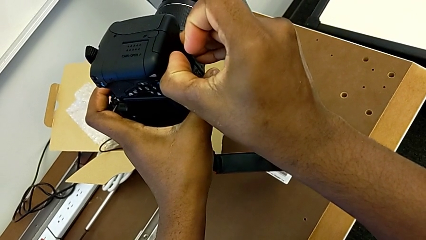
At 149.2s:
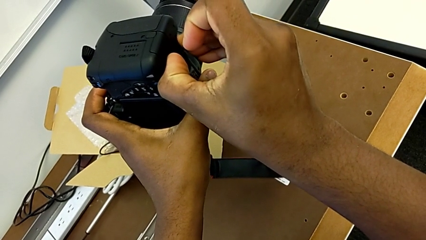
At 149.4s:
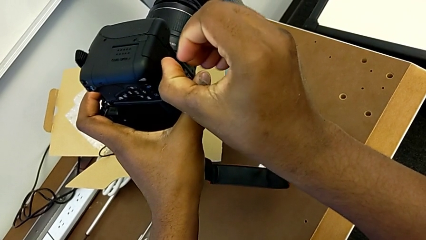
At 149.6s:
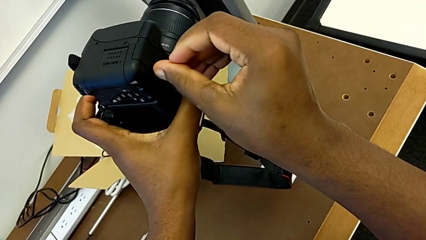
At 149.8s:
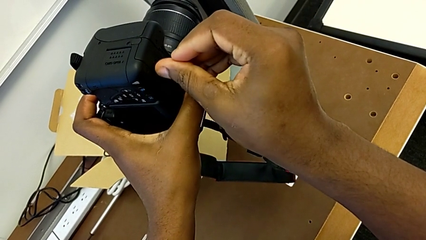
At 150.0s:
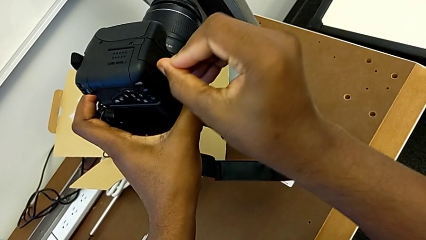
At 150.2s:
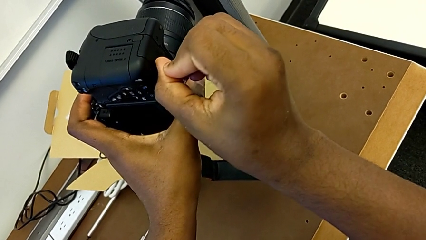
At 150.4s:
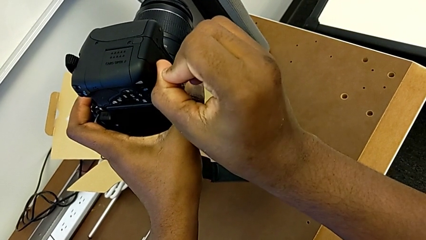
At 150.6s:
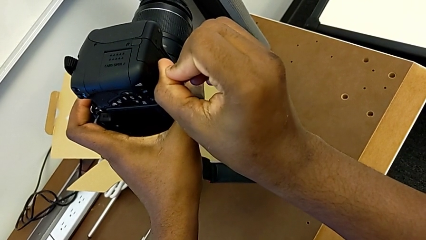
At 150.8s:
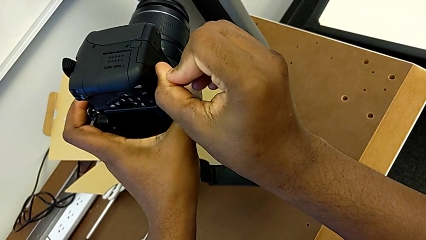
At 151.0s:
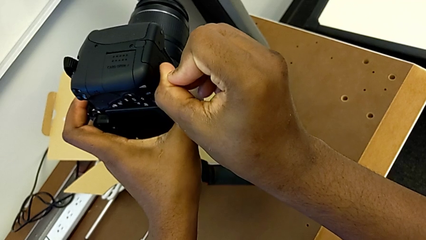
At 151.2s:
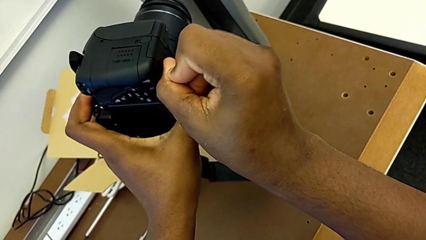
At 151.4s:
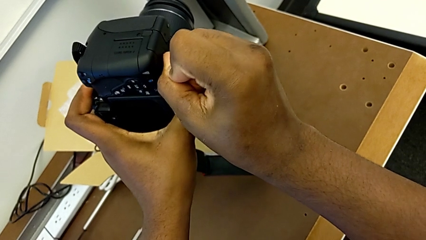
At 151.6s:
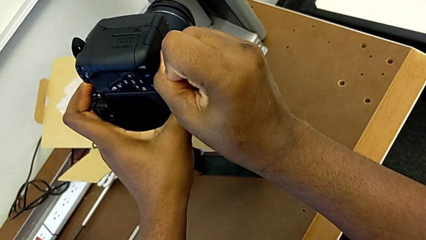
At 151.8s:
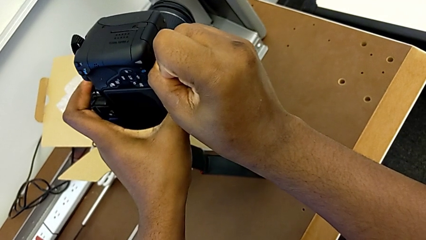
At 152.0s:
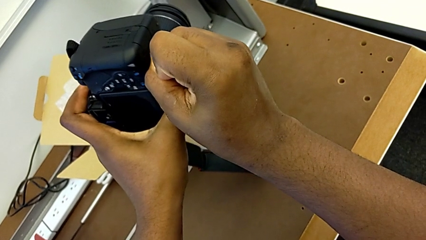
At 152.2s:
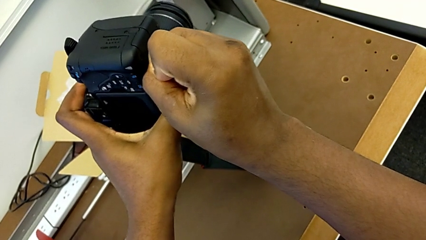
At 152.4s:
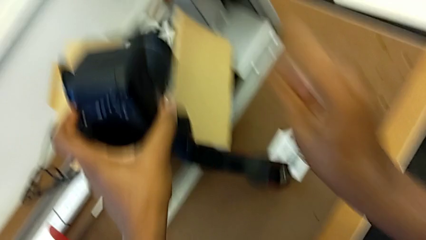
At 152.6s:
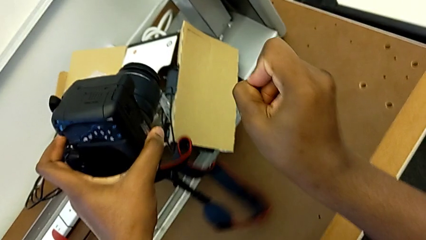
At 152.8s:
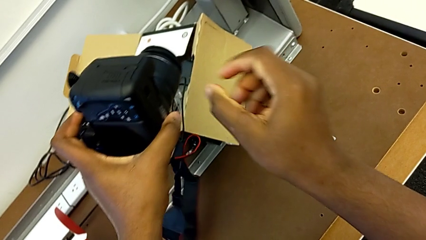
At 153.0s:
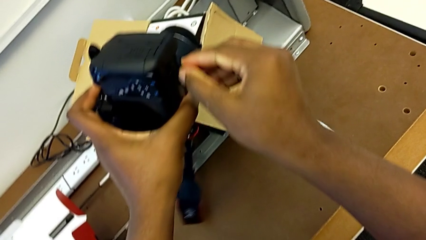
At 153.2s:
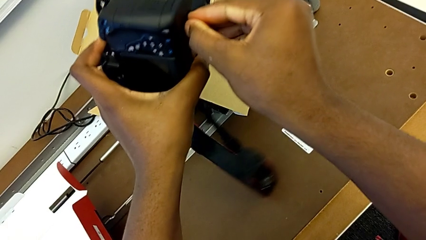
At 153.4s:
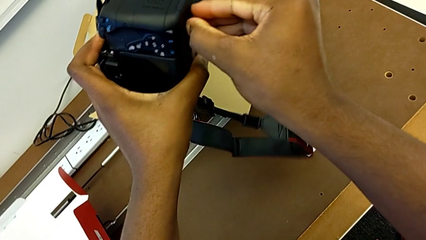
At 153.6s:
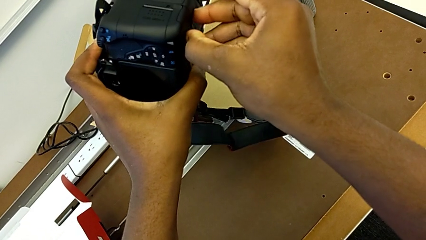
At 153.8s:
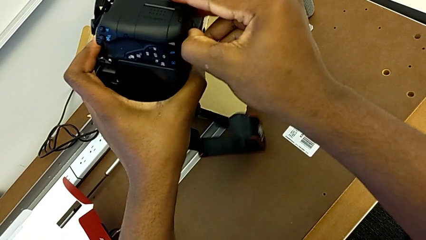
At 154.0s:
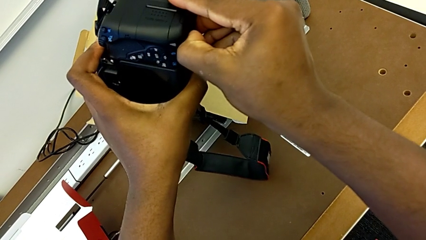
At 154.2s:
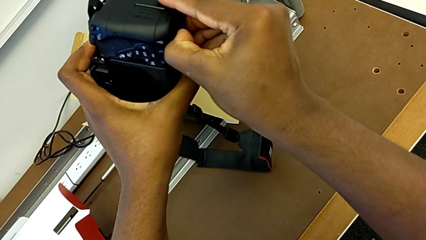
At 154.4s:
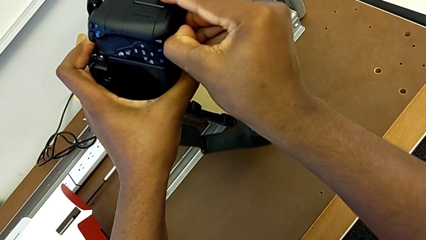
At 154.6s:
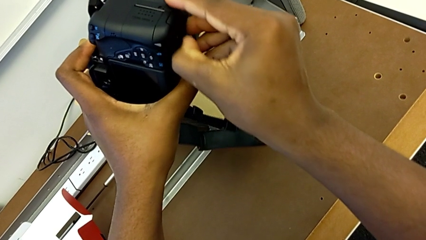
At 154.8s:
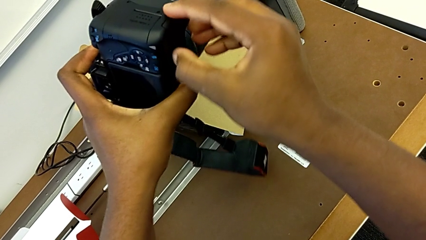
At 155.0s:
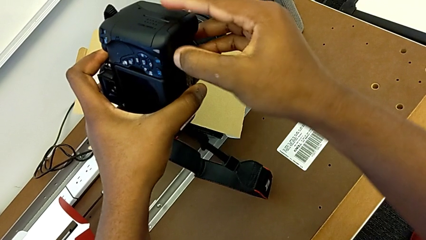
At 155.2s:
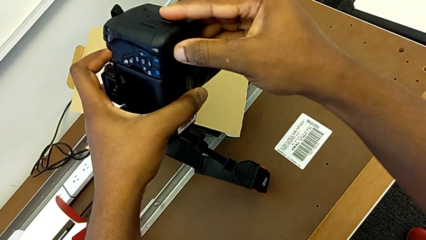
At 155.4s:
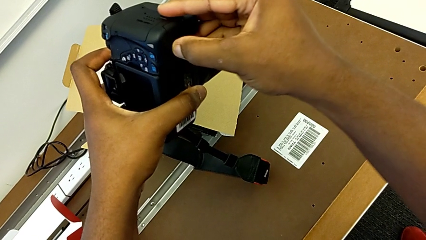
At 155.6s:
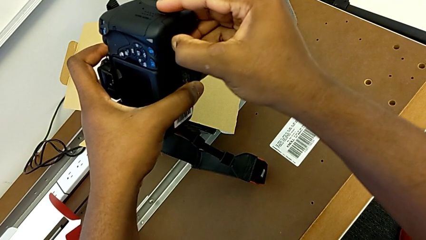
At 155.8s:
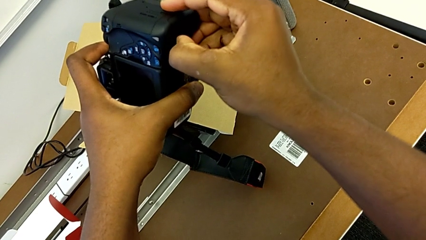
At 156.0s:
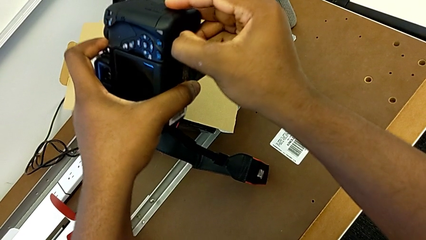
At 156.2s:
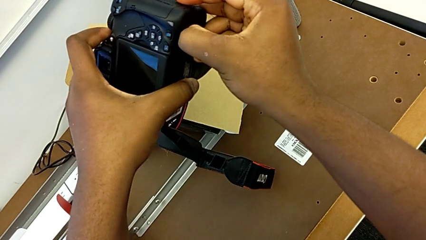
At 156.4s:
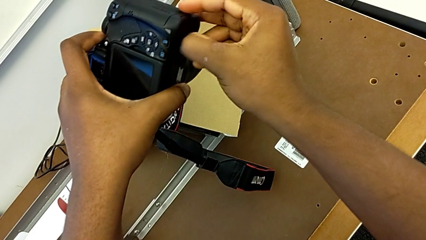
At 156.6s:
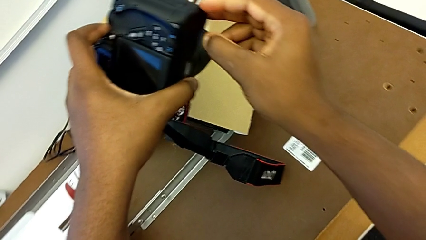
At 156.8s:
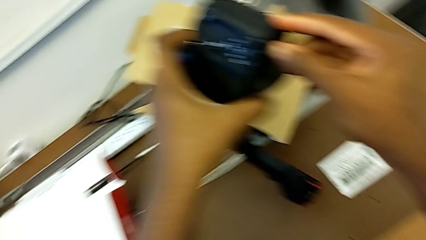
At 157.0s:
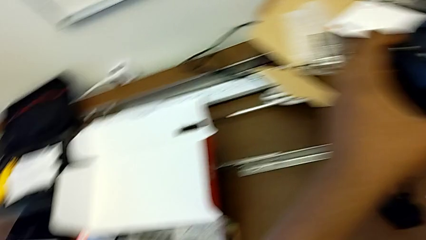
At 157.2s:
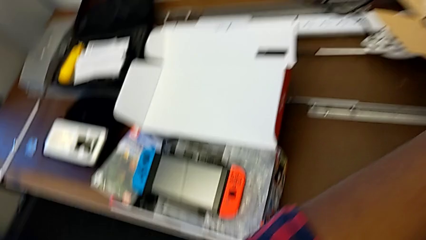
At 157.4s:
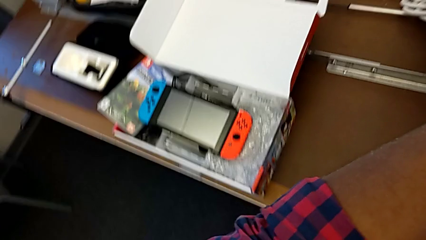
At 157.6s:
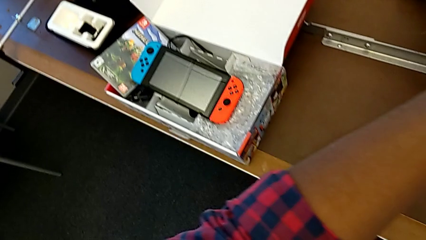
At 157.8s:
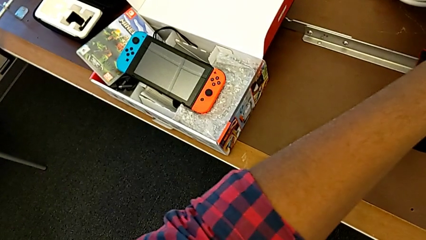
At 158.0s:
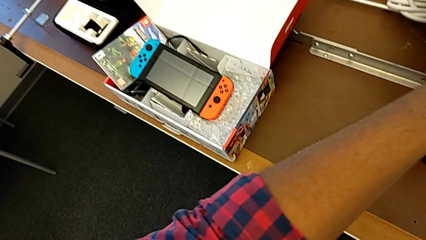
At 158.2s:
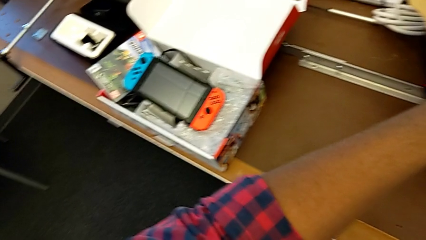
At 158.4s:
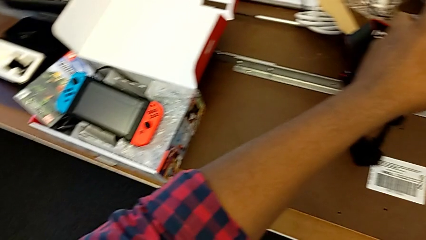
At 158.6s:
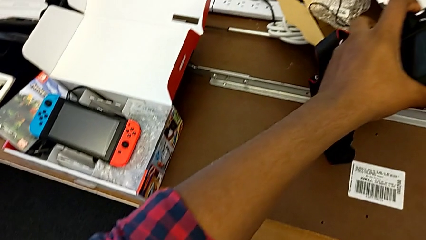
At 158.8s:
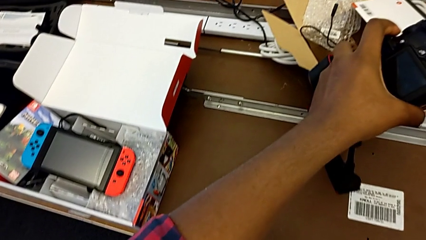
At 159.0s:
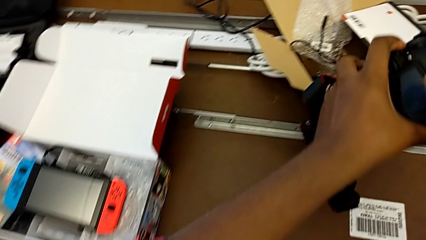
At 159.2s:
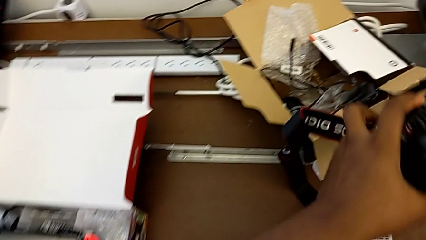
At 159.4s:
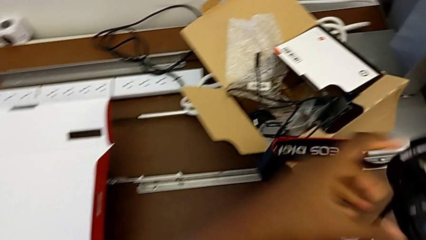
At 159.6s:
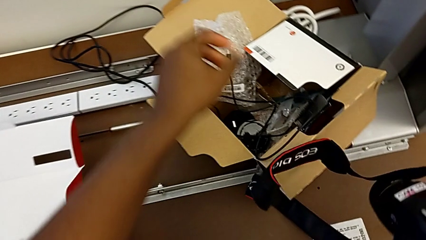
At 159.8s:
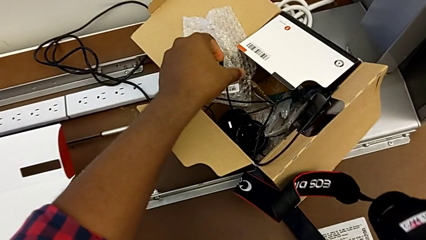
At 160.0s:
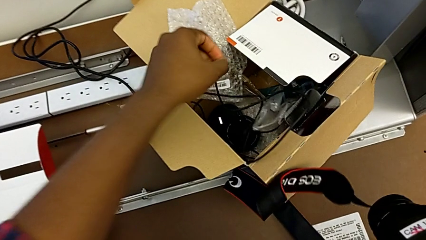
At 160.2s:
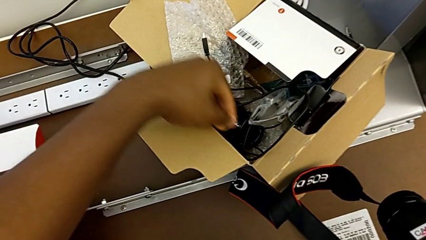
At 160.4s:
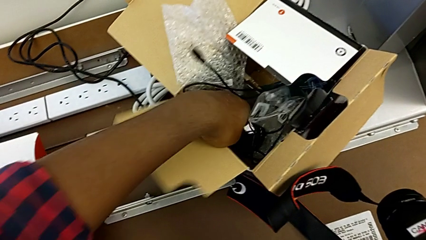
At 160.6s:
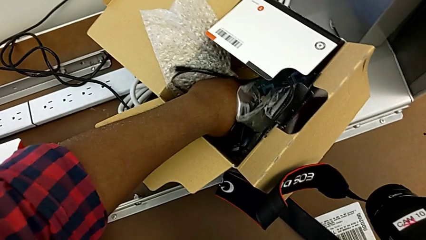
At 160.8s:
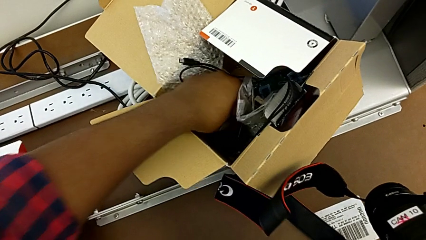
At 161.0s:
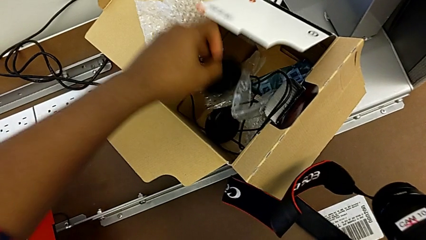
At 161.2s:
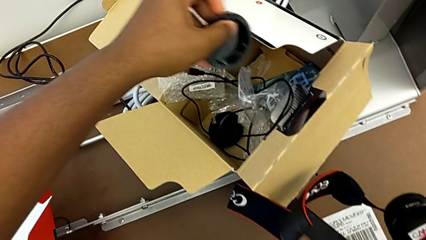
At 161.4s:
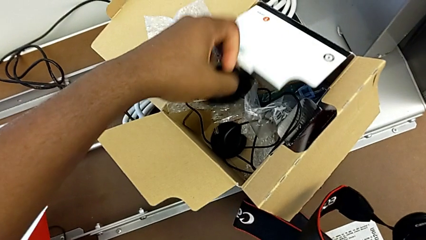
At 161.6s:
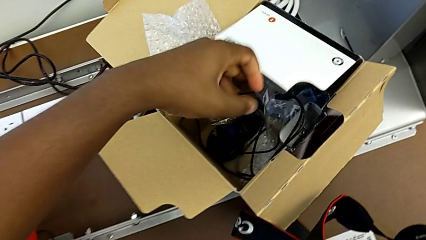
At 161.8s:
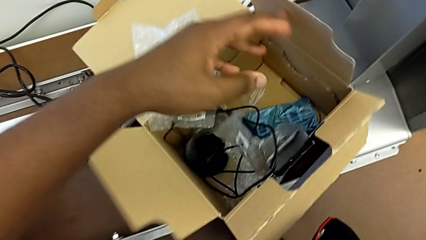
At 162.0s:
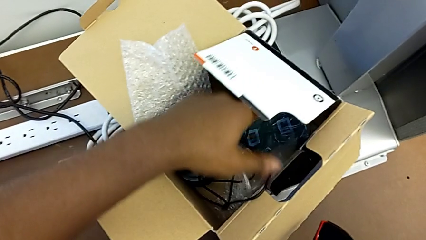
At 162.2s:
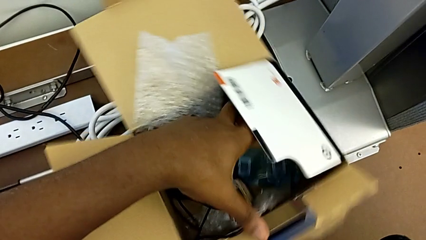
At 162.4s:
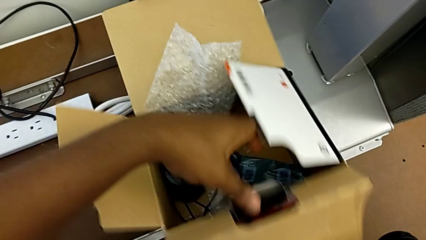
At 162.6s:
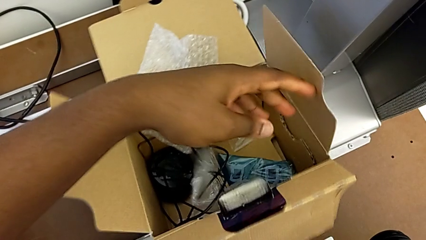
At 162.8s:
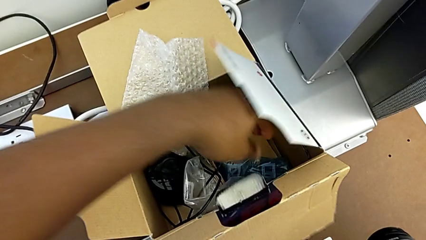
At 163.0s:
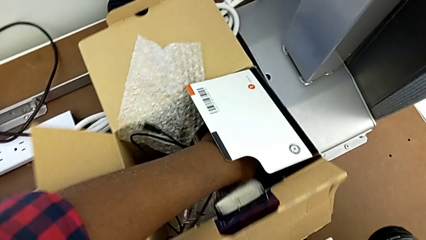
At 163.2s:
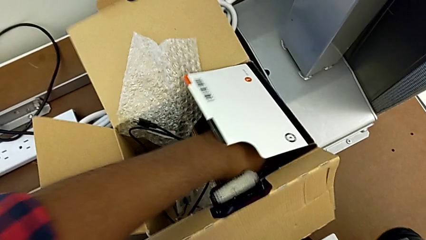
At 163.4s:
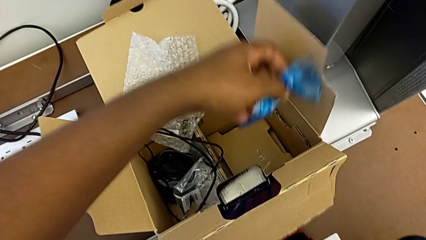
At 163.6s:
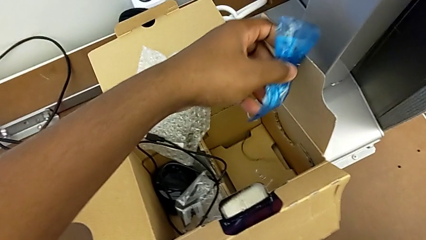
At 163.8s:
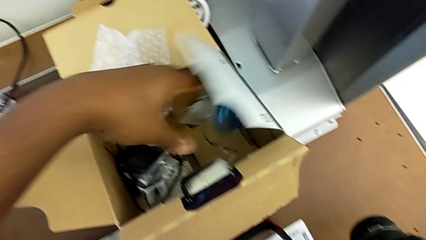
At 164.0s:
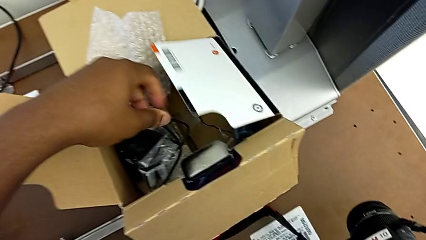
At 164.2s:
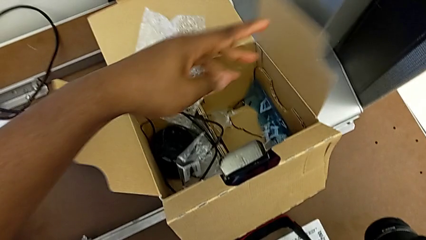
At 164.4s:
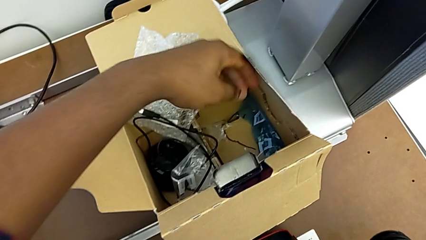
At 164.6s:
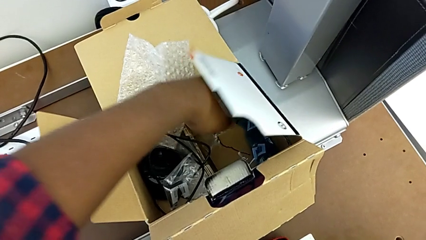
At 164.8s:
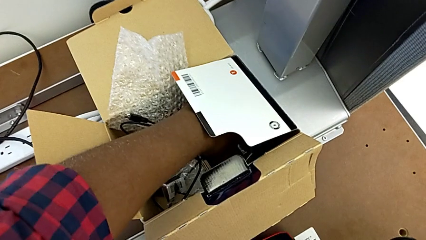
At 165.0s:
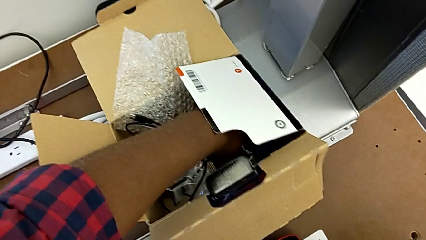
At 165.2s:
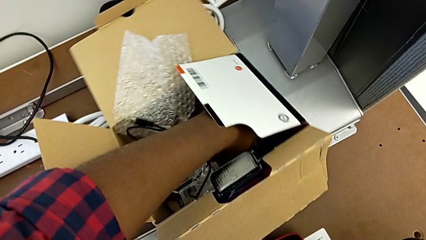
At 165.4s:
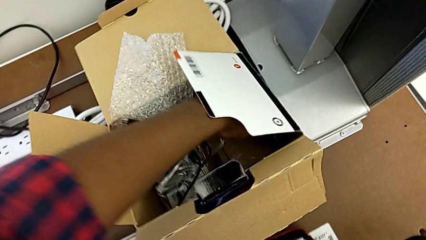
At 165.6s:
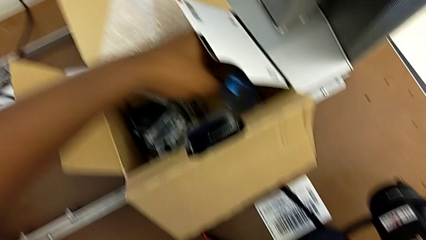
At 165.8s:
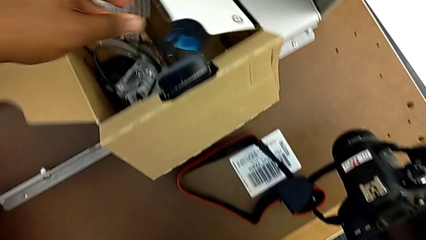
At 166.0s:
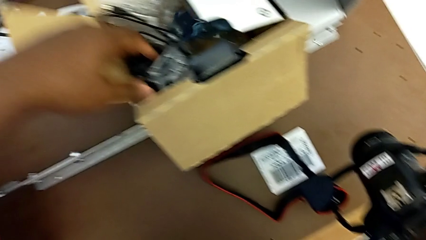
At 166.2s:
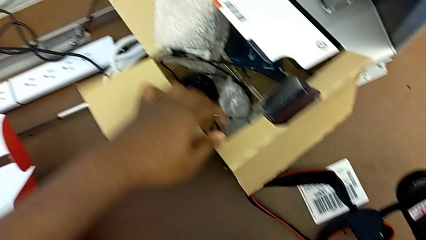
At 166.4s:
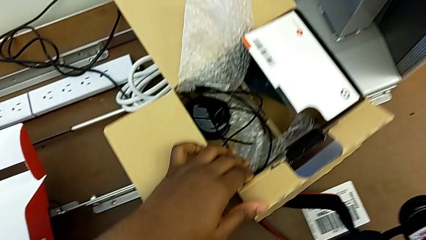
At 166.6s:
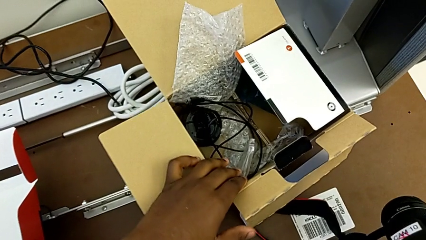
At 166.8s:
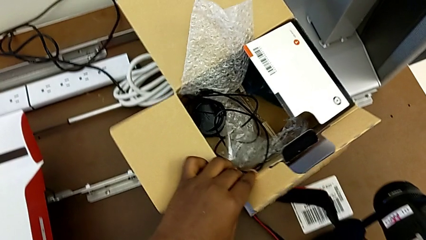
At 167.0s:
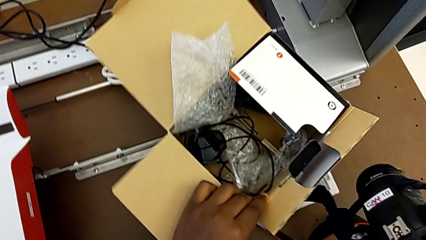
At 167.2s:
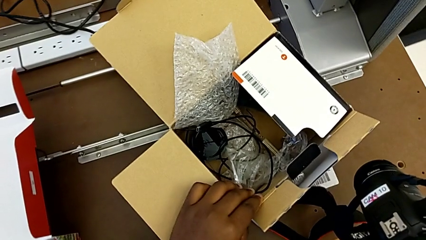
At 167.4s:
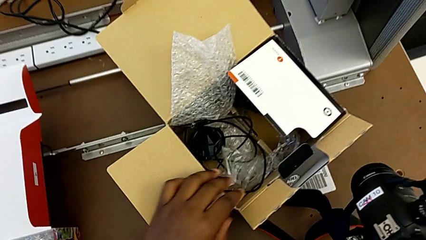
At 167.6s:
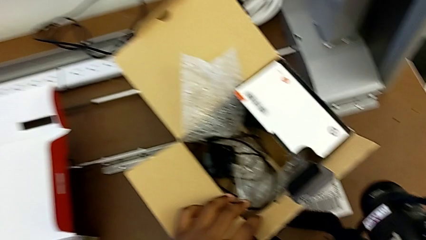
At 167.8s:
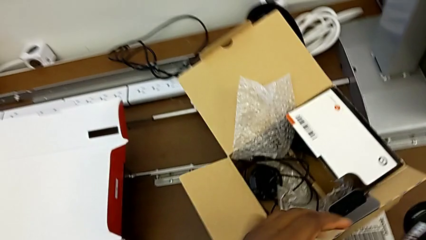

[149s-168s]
The camera wearer is changing the battery regularly. They keep pulling the battery lock and inspect the box.
